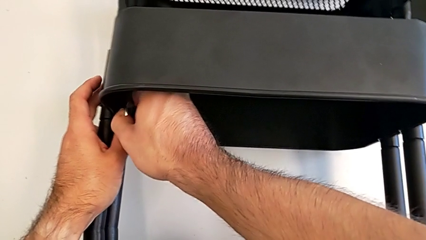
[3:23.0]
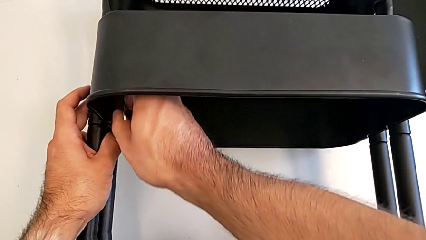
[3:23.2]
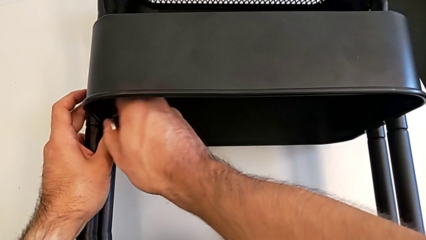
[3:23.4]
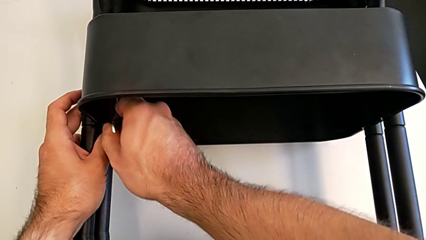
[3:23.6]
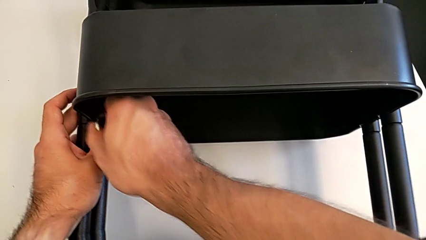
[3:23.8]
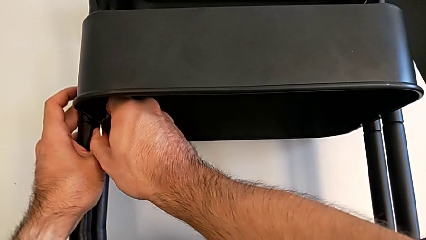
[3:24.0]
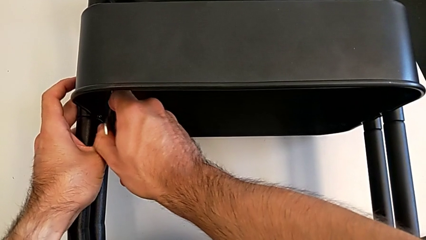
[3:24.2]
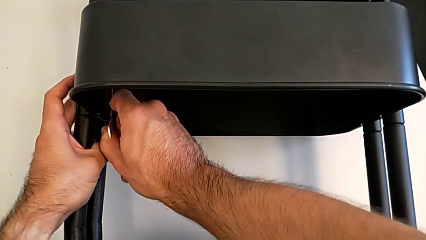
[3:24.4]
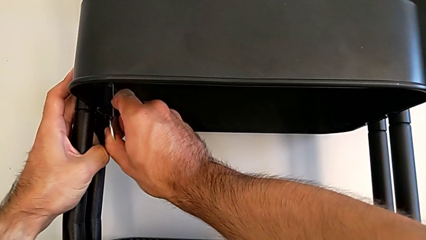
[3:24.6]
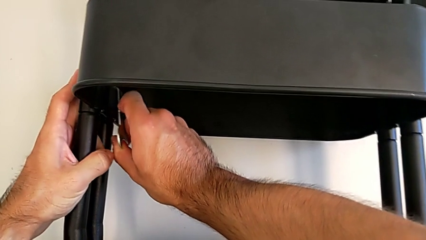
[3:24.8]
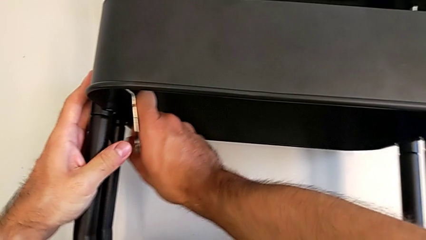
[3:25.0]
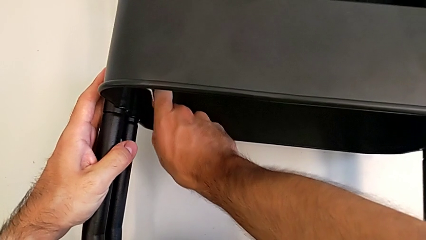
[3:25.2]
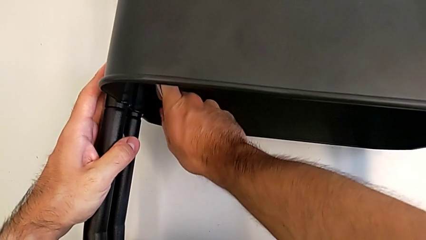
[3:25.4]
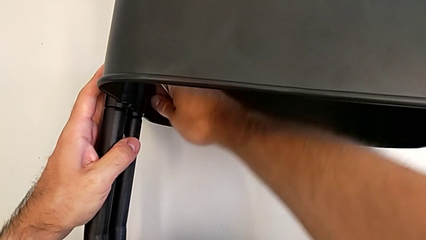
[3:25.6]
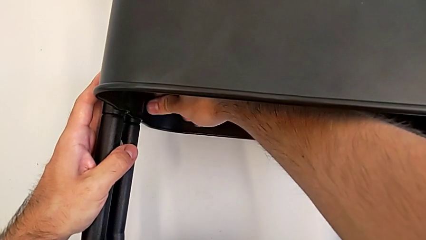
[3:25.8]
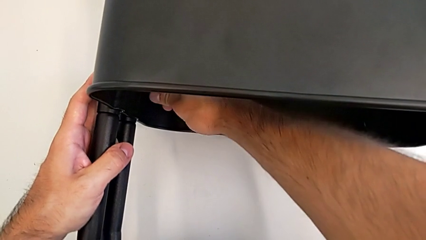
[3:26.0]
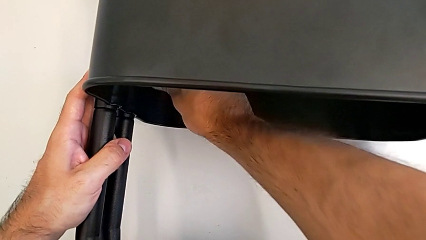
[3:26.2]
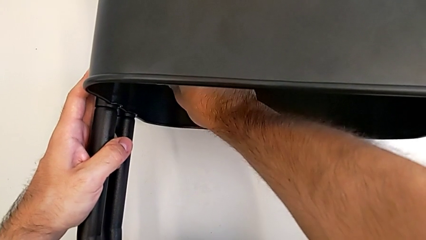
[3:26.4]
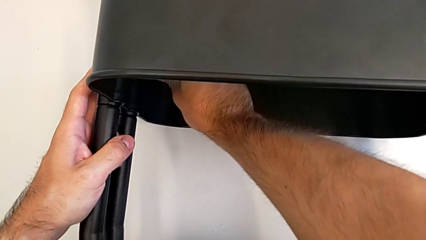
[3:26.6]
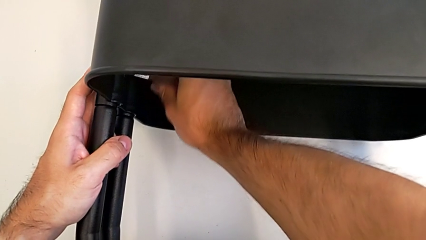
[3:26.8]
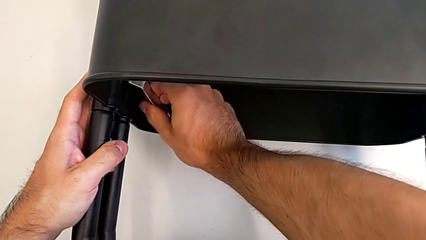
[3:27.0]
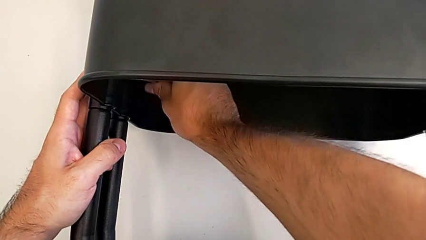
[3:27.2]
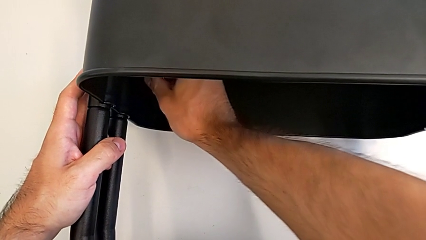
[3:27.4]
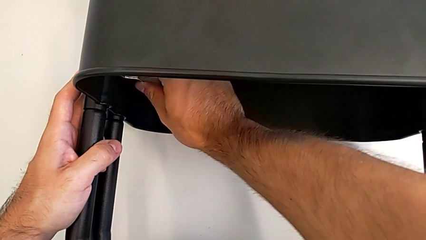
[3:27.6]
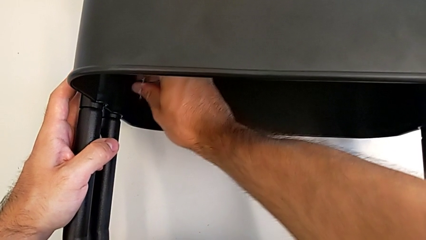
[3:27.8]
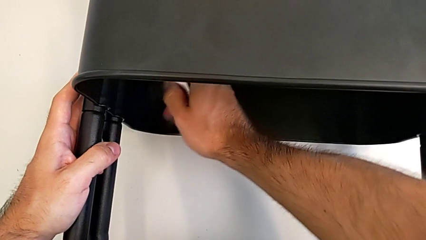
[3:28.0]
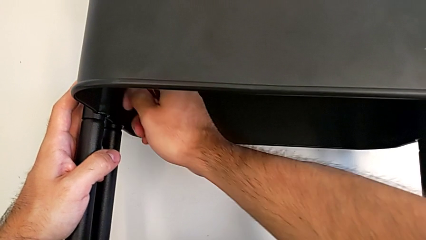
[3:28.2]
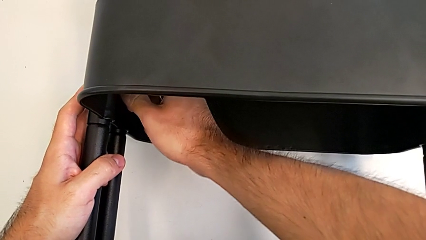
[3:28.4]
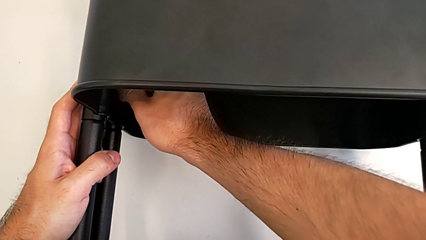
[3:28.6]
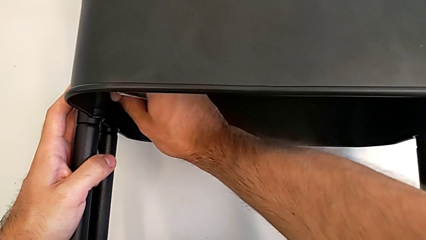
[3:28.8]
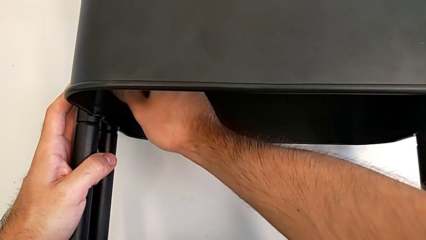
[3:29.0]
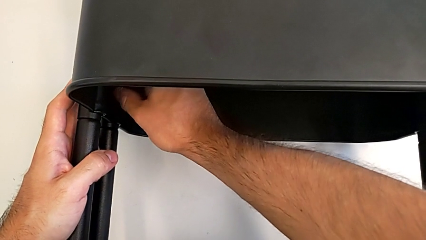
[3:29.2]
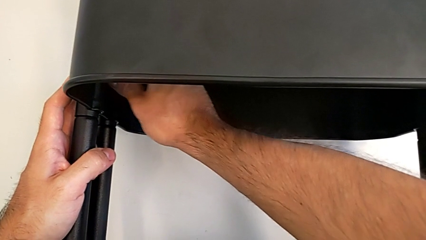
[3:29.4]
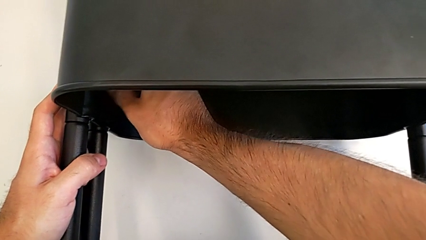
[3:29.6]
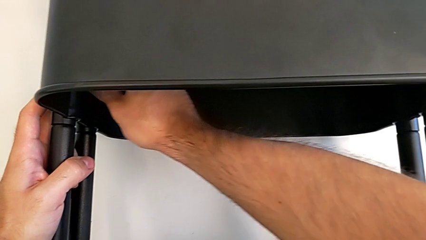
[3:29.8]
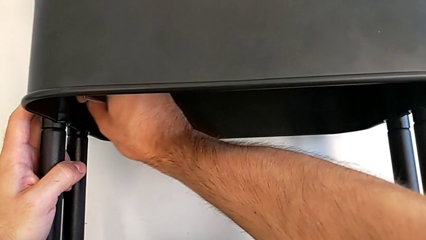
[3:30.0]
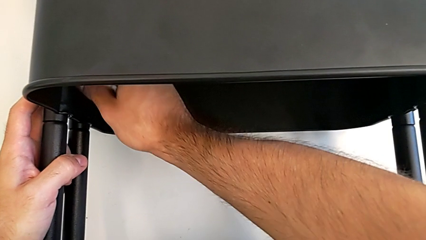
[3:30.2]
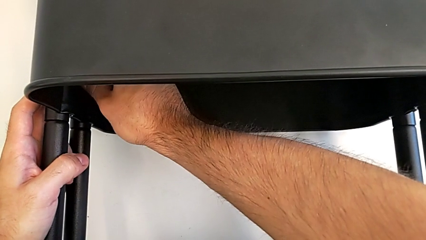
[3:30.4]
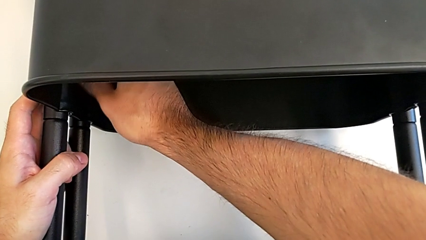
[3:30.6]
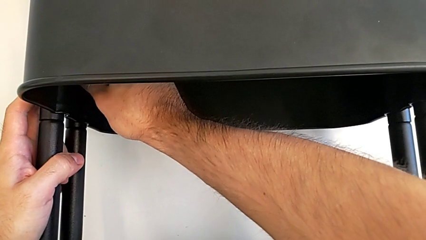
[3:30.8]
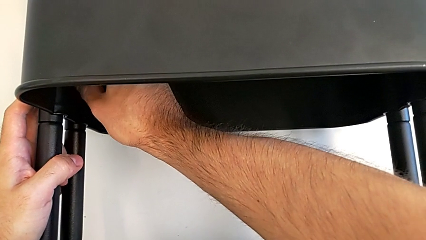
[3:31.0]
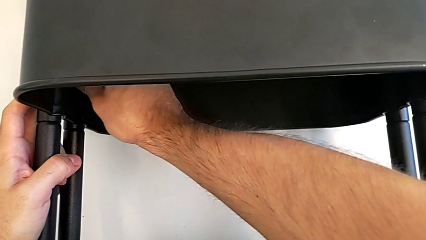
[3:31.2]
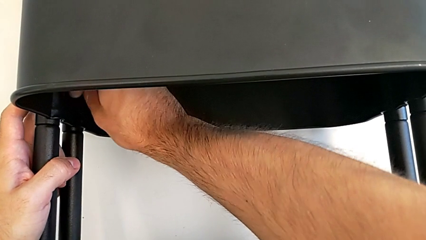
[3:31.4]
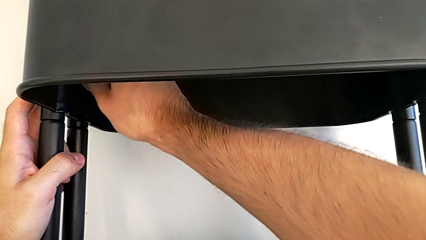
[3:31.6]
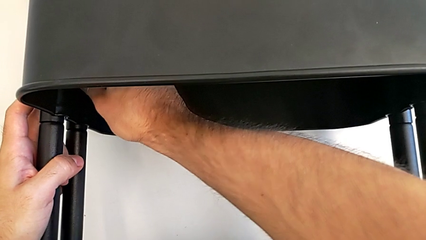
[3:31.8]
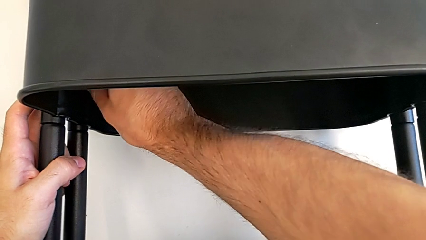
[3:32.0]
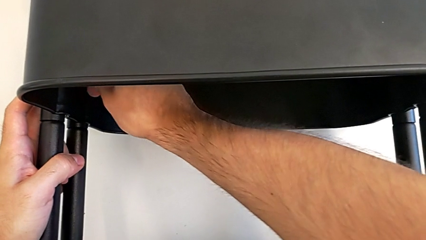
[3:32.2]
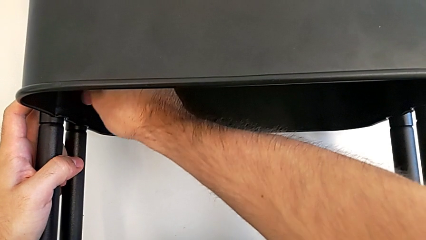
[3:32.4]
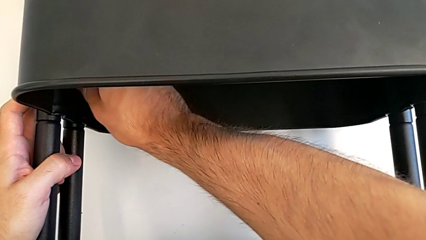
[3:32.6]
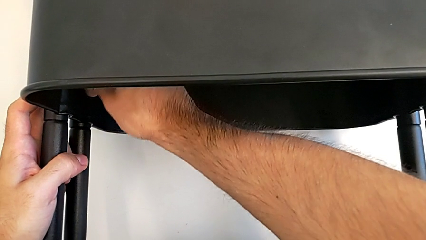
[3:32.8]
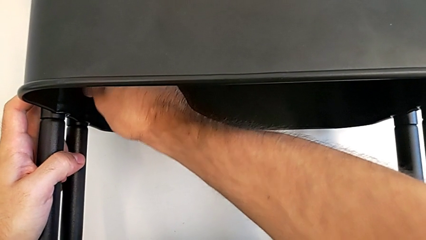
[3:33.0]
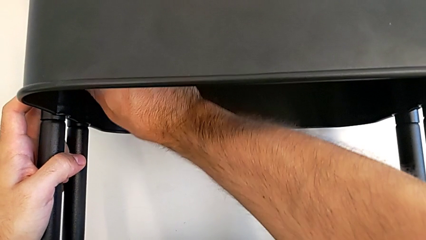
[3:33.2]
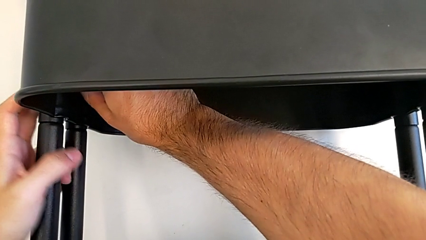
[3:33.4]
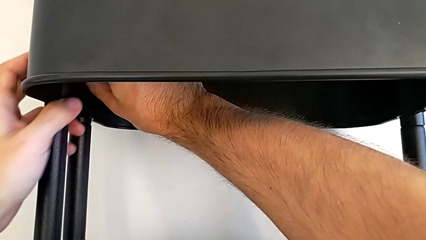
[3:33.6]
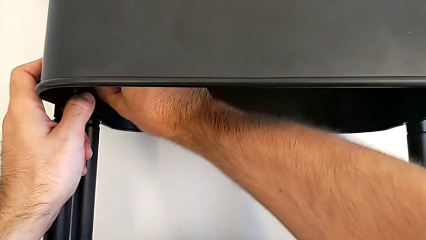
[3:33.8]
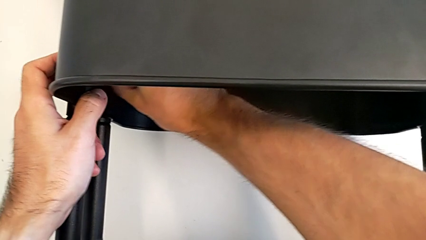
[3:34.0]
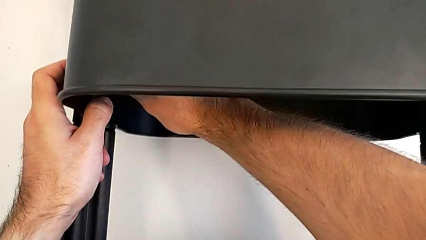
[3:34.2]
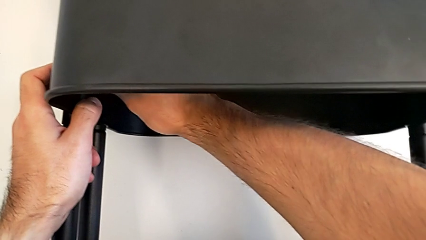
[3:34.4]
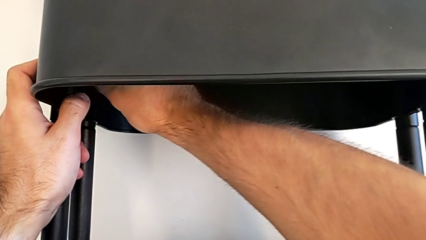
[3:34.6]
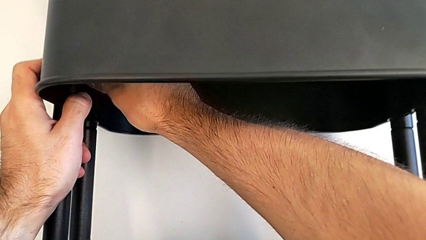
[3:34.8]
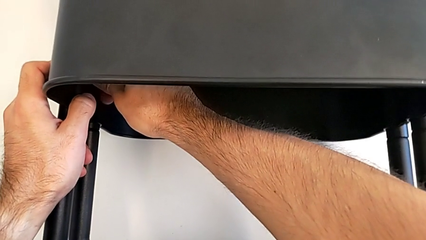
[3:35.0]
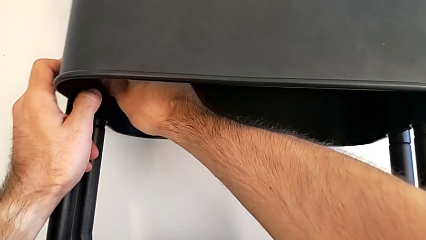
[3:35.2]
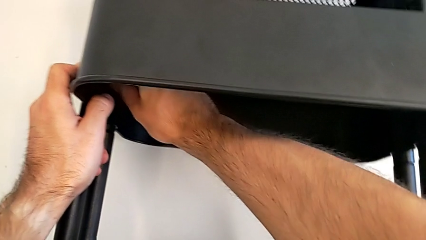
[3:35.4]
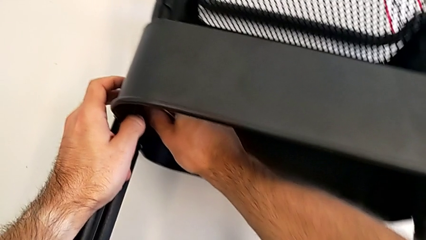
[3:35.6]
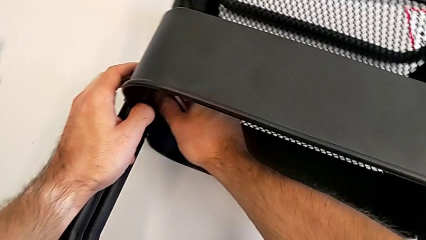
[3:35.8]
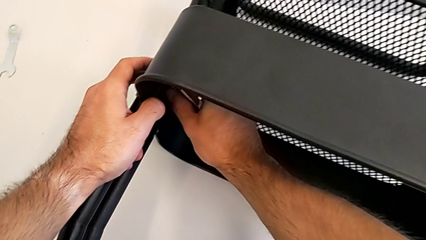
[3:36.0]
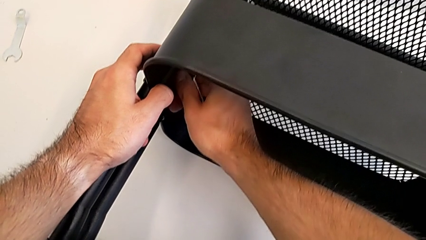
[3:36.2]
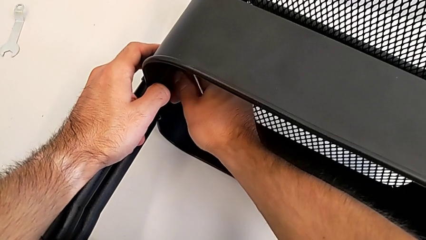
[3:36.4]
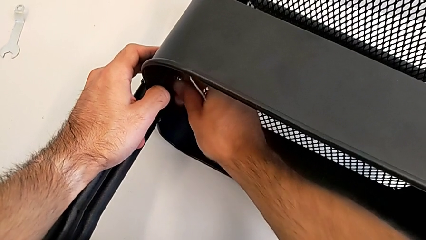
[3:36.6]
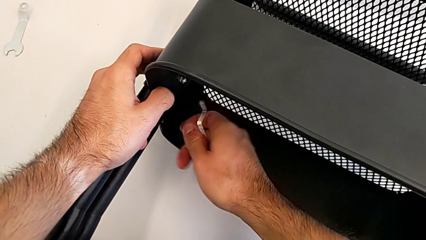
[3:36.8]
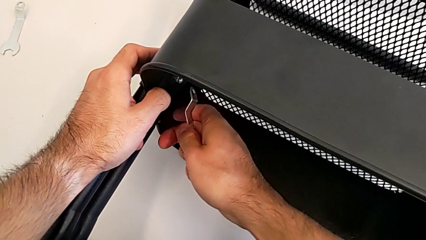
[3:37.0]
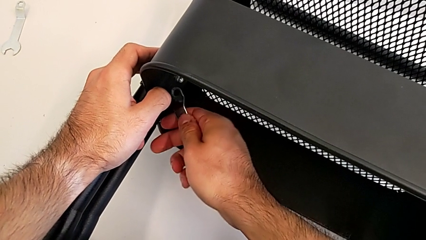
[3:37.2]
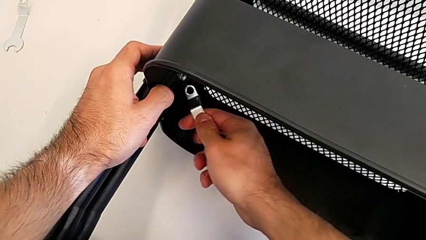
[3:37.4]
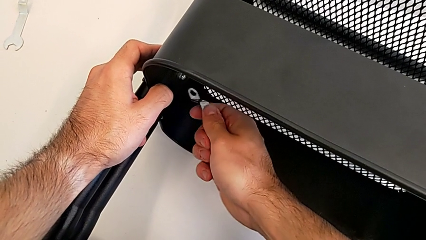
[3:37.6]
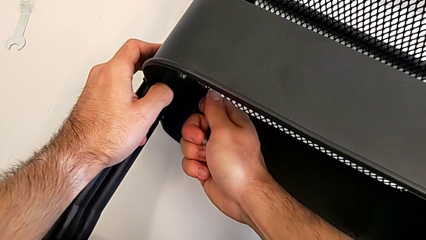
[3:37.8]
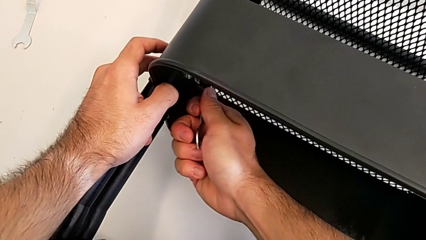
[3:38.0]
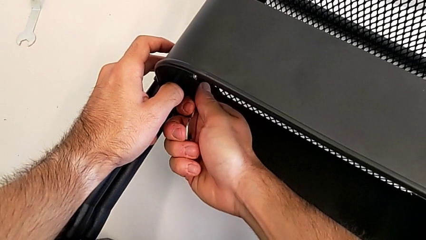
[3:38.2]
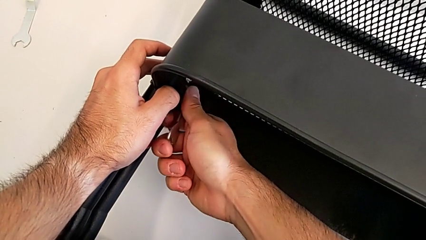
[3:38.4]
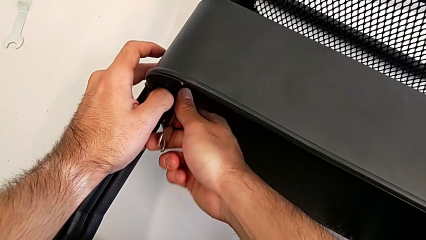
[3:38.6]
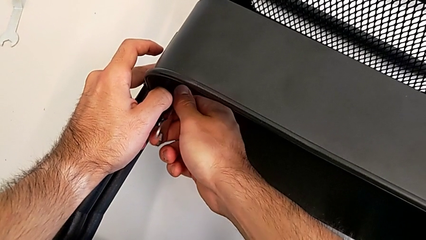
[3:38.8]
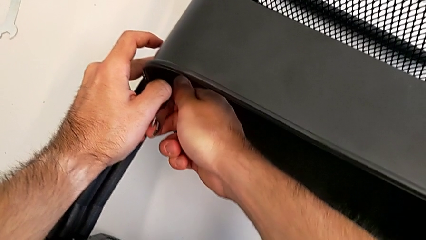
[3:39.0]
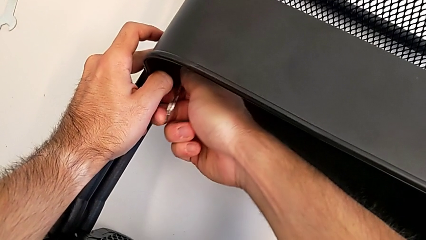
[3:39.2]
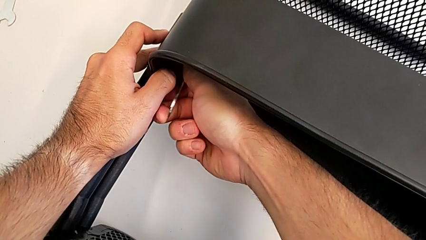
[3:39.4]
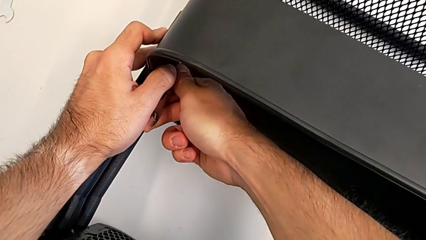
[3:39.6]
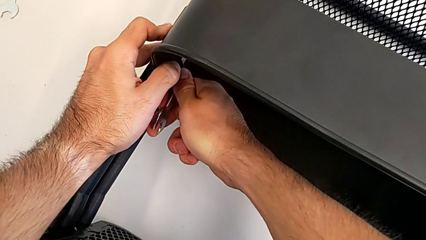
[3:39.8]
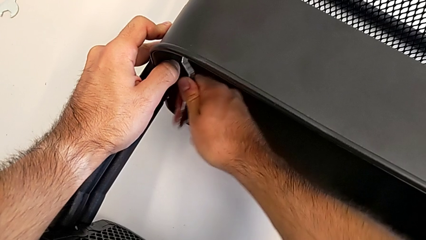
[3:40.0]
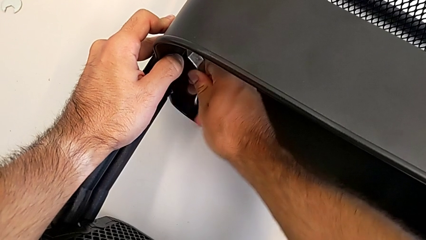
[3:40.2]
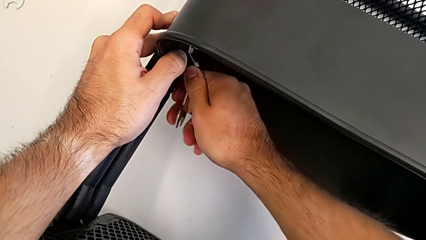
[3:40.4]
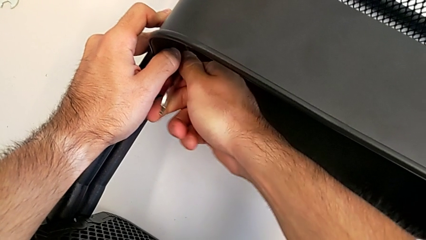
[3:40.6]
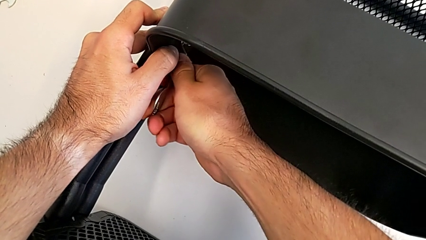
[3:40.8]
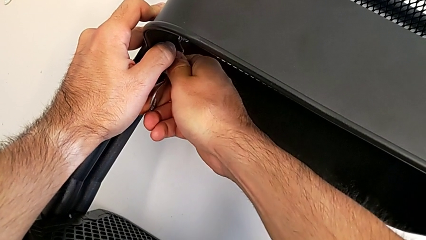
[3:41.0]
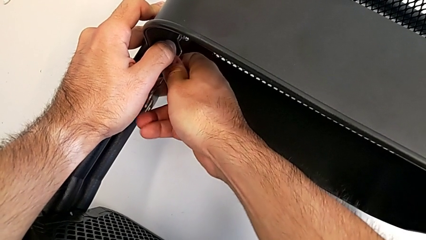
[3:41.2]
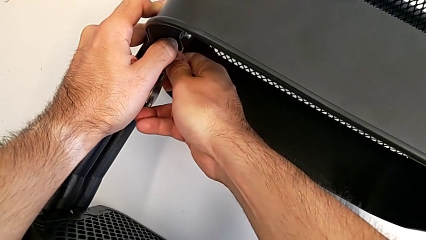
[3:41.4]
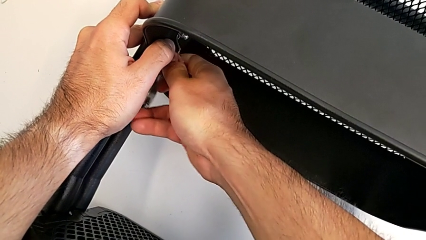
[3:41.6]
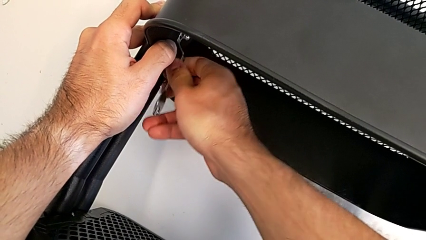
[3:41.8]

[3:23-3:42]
The camera wearer is unscrewing the left hexagon cap nut of the middle tray. They keep unscrewing the left hexagon cap nut and begin to unscrew it.
